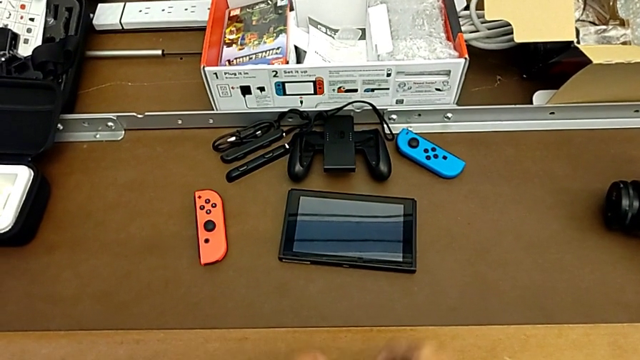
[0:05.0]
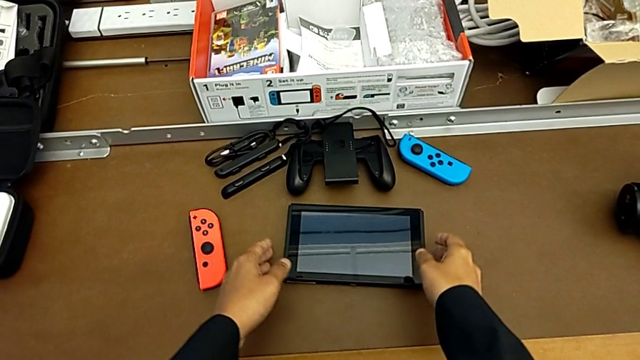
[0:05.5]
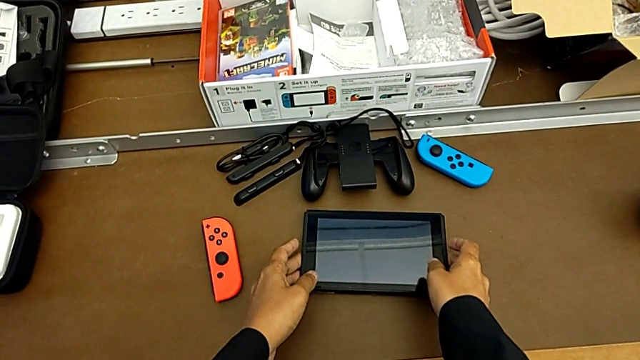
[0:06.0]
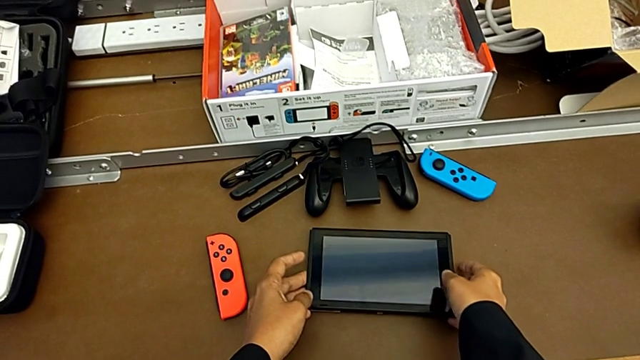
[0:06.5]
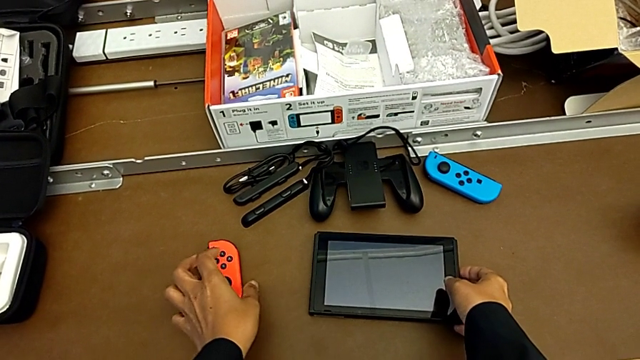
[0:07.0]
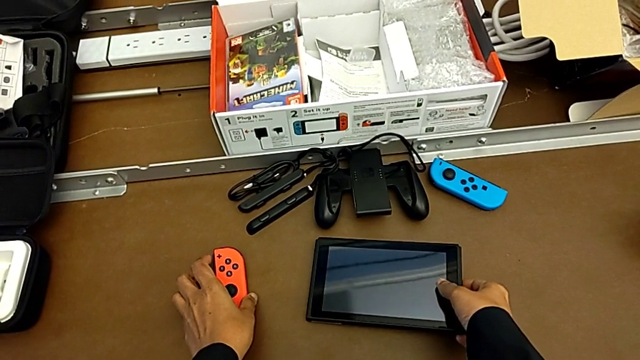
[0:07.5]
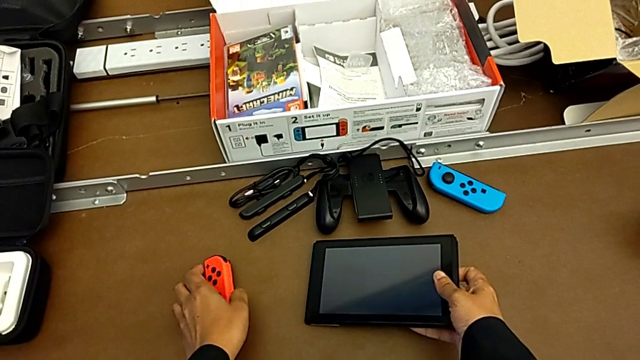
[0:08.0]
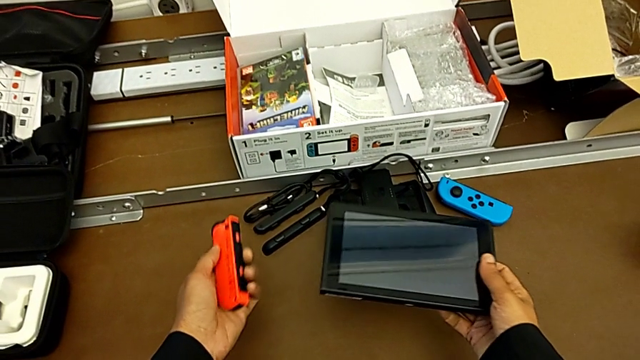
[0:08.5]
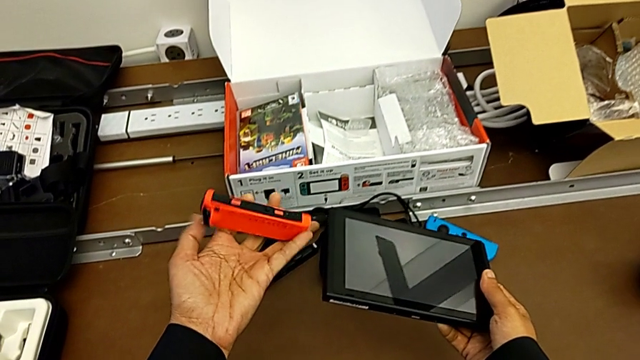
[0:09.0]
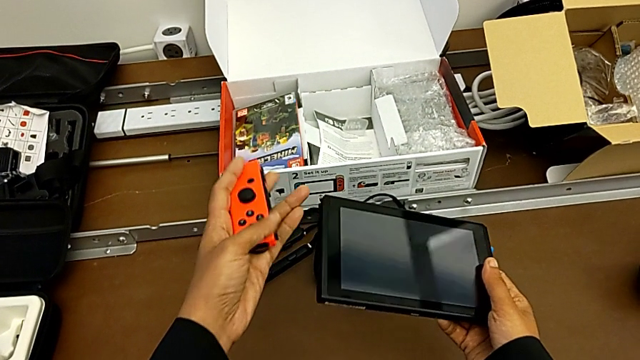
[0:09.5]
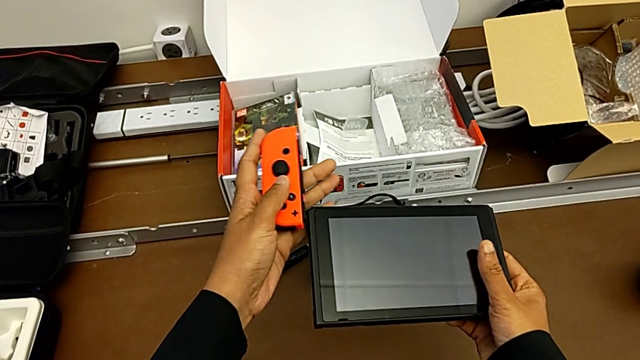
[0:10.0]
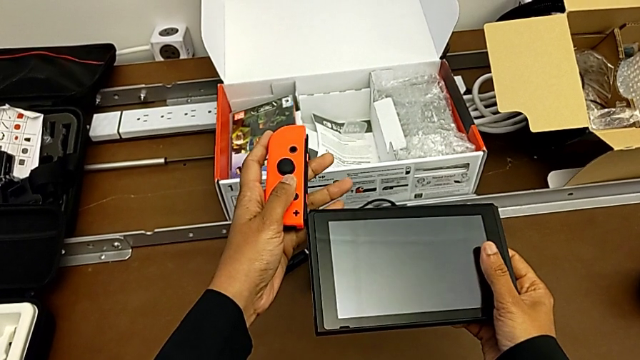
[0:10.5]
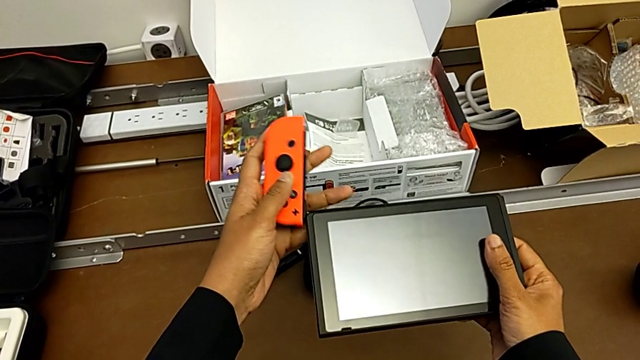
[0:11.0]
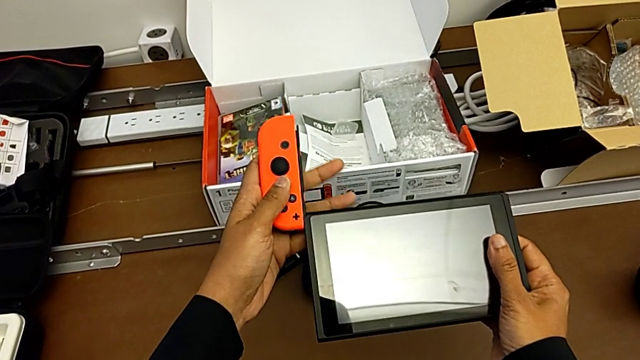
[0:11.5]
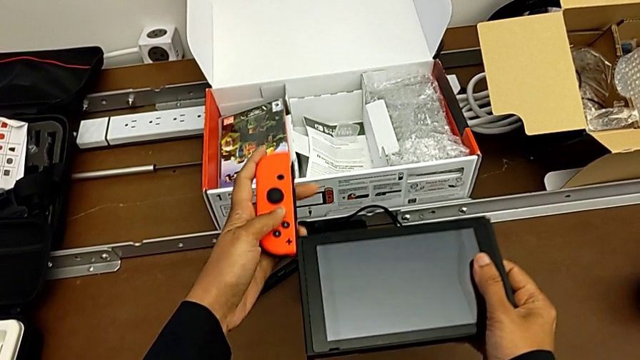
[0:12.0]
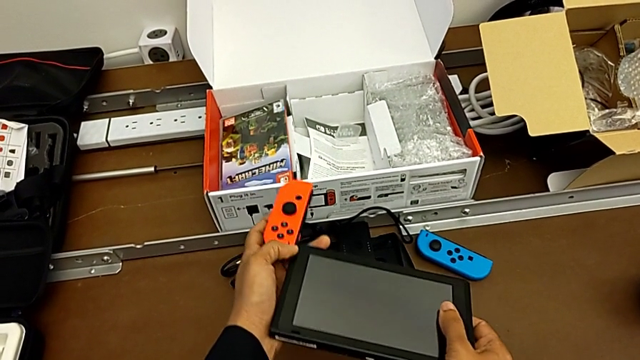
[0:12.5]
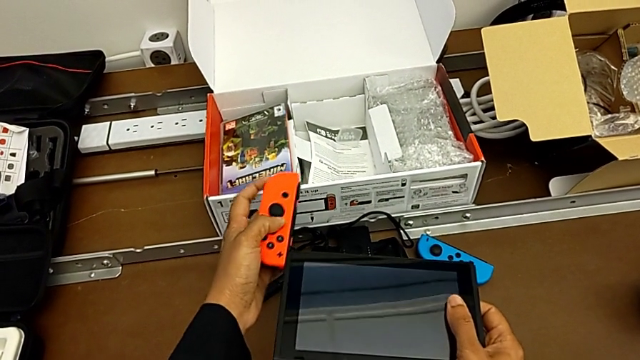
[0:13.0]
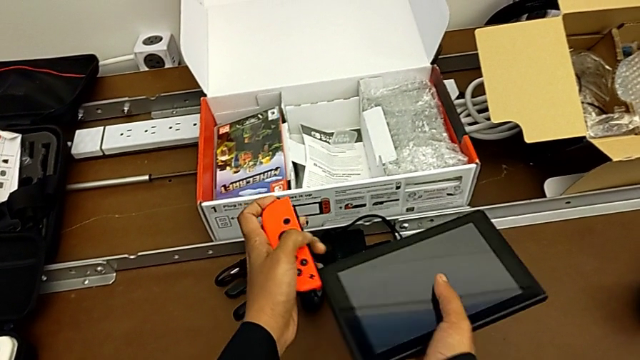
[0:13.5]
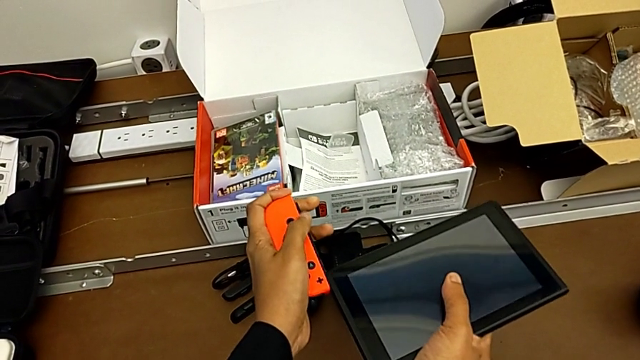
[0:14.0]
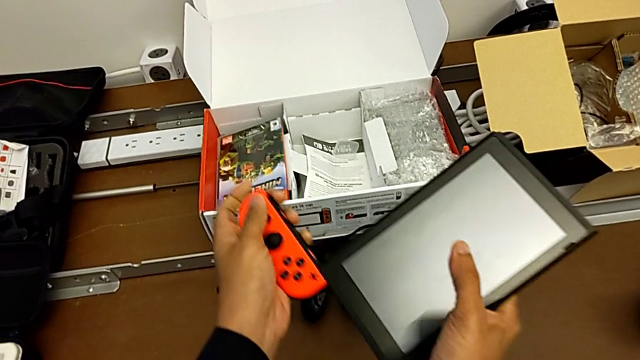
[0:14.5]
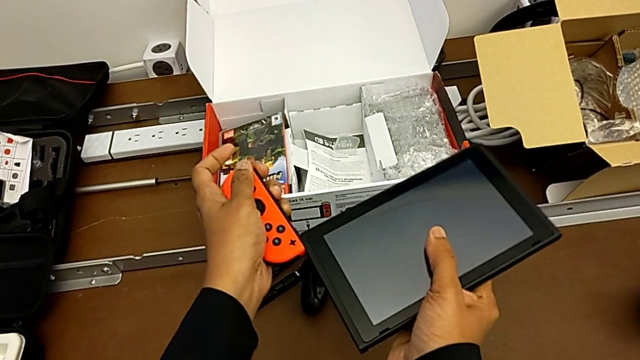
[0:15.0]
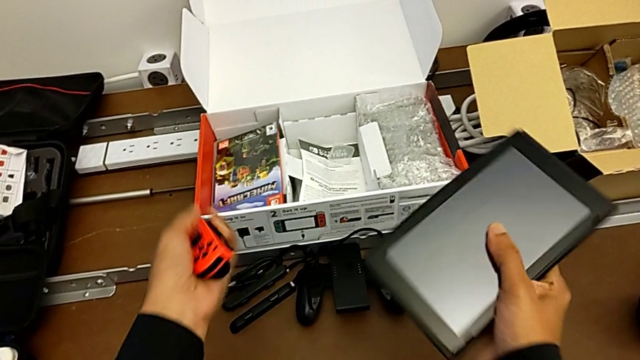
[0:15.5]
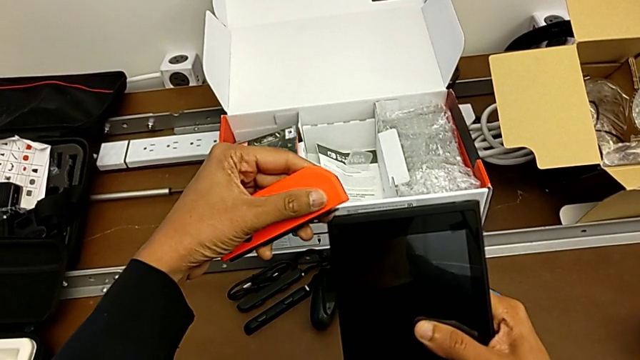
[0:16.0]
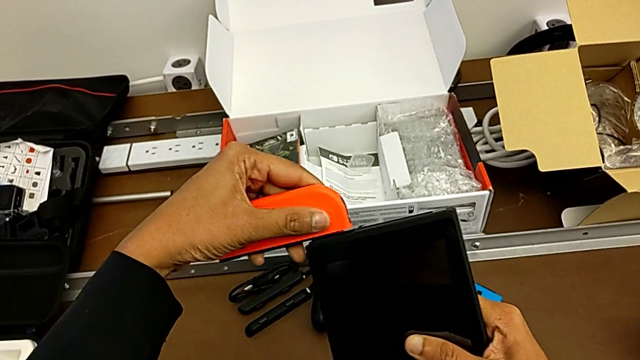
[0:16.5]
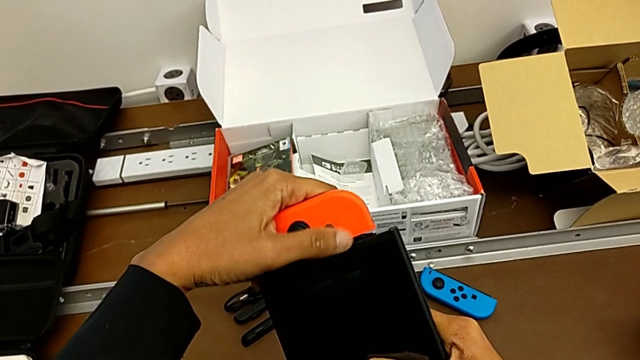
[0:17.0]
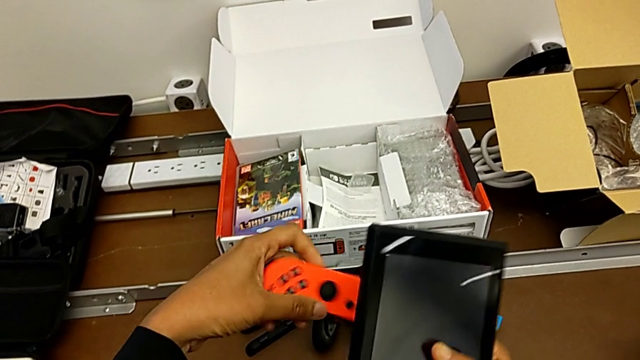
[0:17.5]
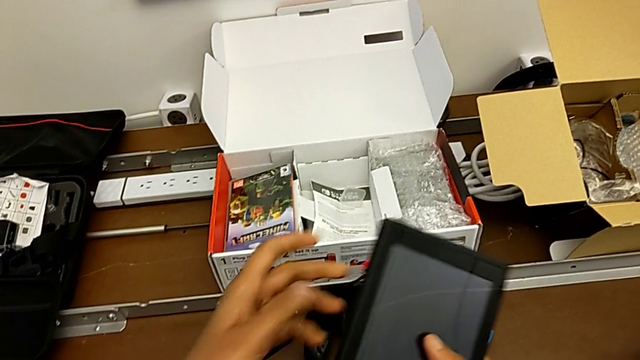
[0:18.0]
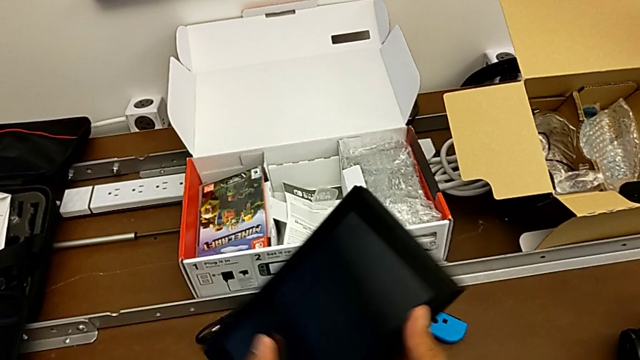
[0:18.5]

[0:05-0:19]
The camera wearer is assembling the Joy-Con controller to the handheld mode. They grab the Nintendo Switch, grab the red Joy-Con controller with the left hand, lift the Nintendo Switch with the right hand, lift the red Joy-Con controller with the left hand, insert it and place it.

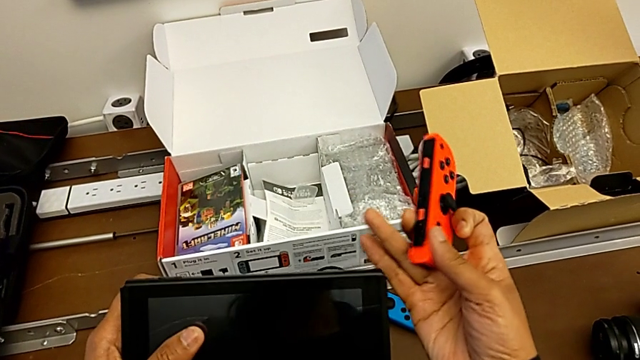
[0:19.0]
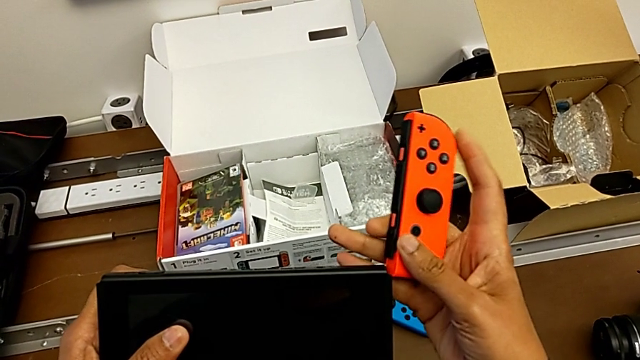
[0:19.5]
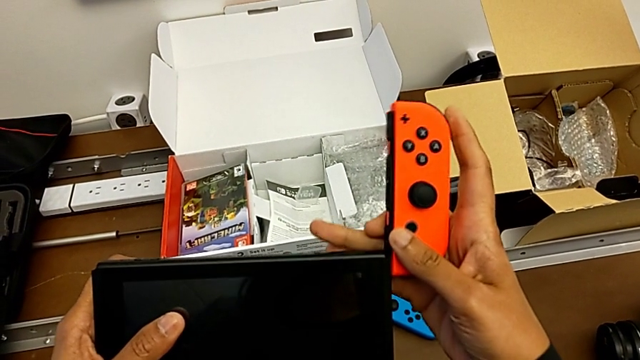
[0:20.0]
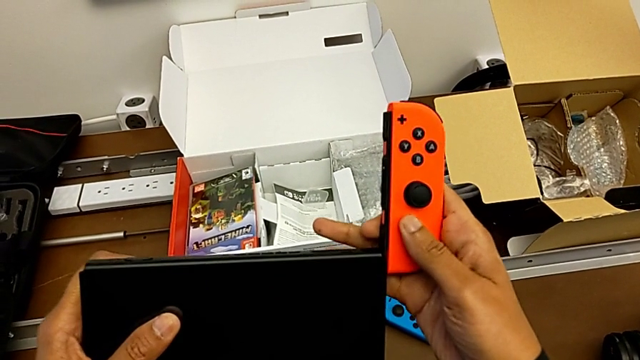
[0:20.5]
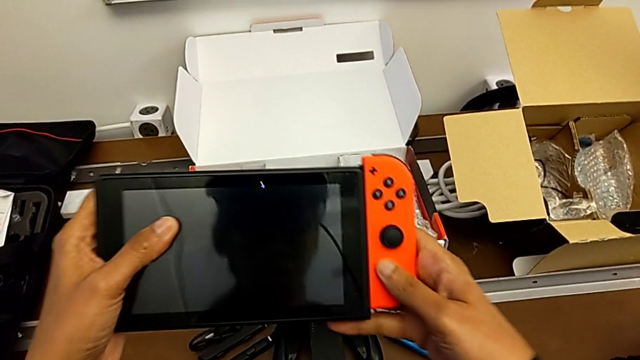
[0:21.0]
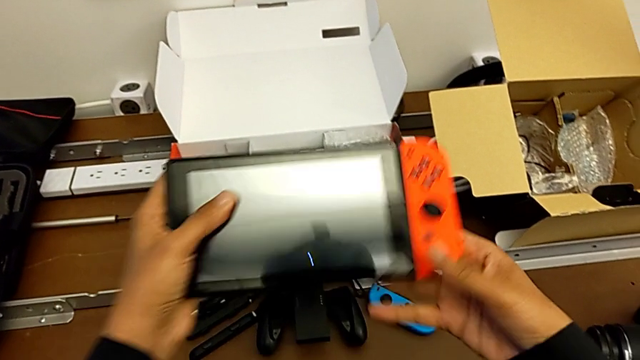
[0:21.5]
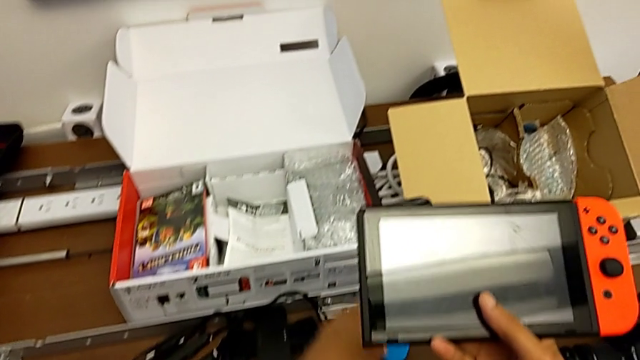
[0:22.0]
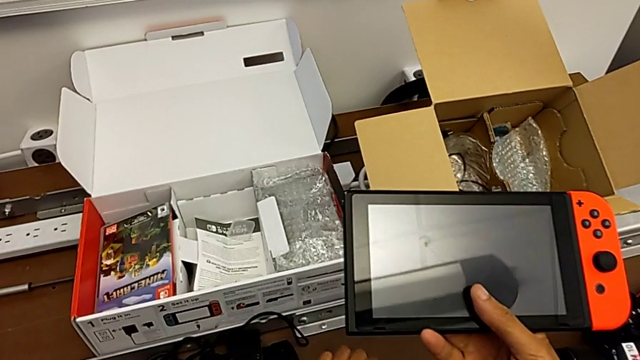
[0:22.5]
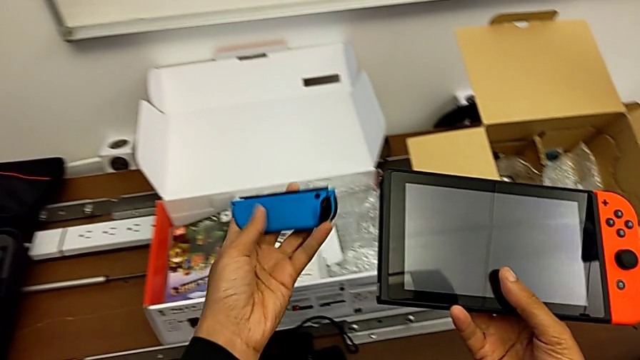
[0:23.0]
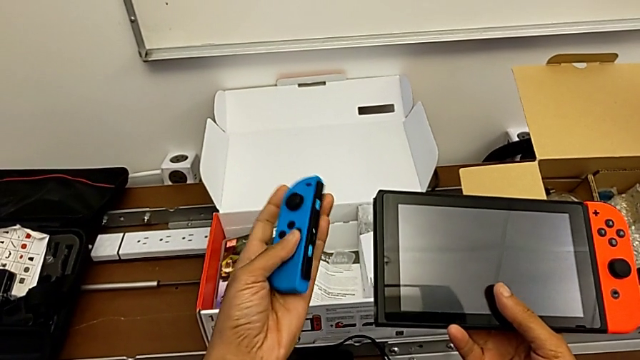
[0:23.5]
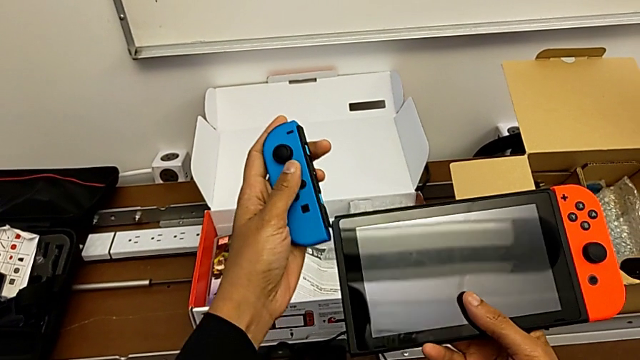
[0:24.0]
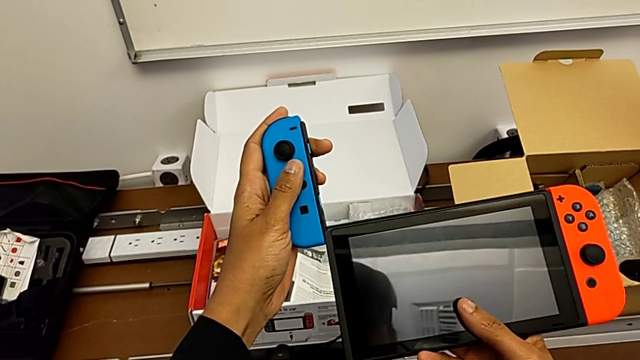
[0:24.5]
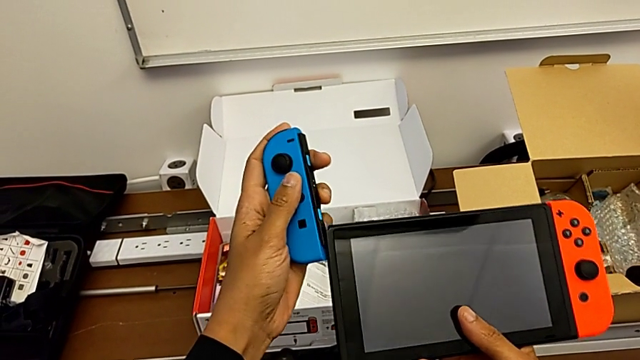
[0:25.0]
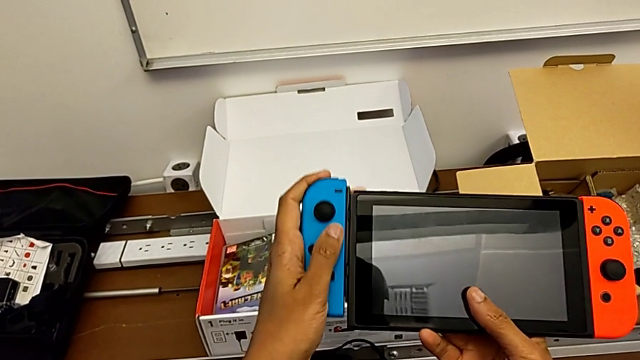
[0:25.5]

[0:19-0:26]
The camera wearer is assembling the Joy-Con controller to the handheld mode. They insert the red Joy-Con controller, grab the blue Joy-Con controller, lift it and grab it, all with the left hand, and begin to insert it.
